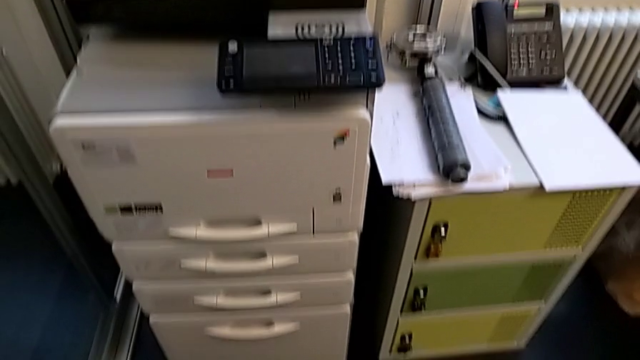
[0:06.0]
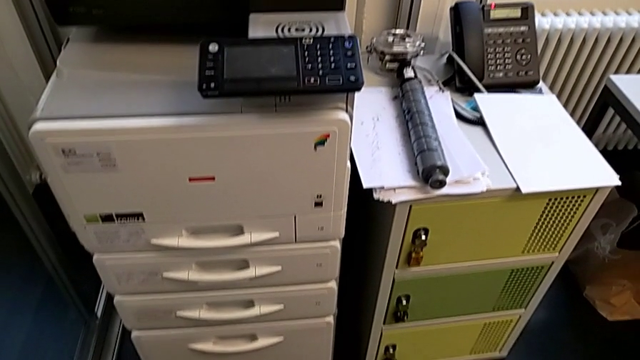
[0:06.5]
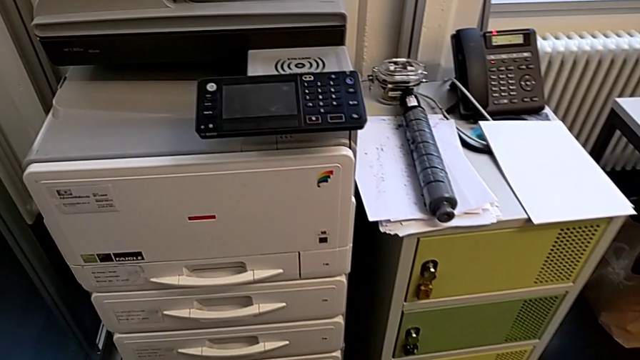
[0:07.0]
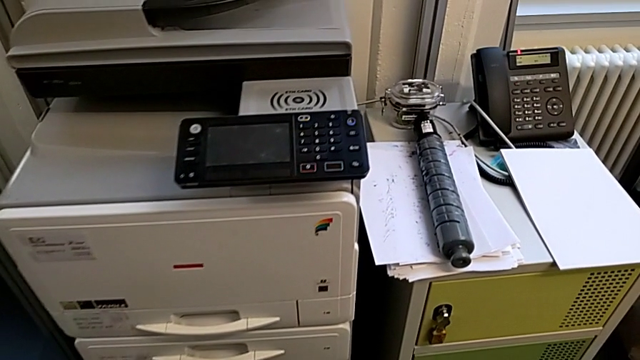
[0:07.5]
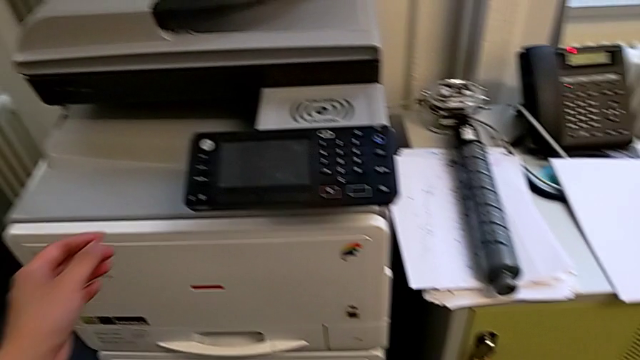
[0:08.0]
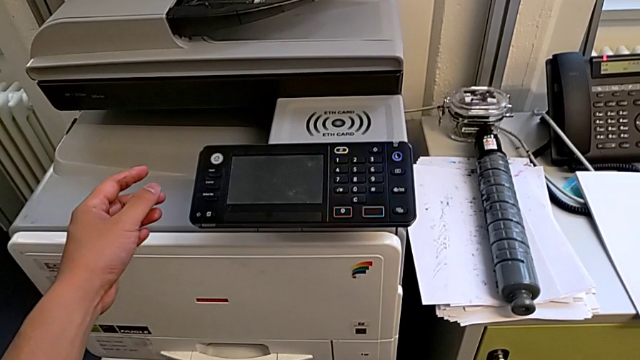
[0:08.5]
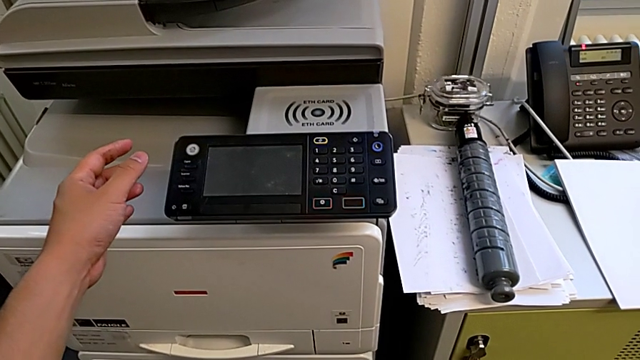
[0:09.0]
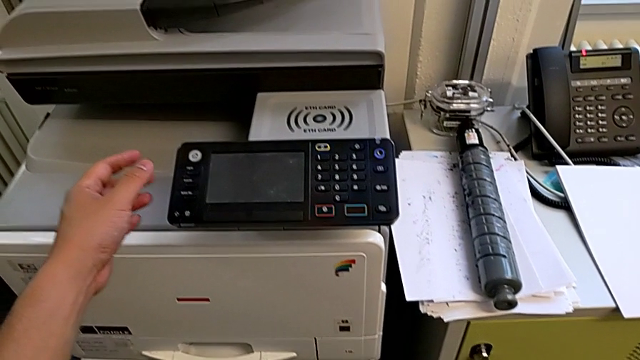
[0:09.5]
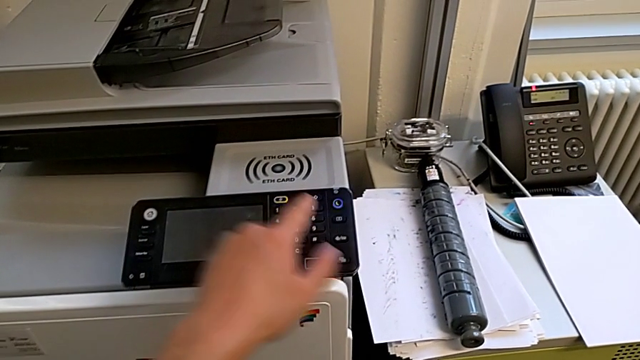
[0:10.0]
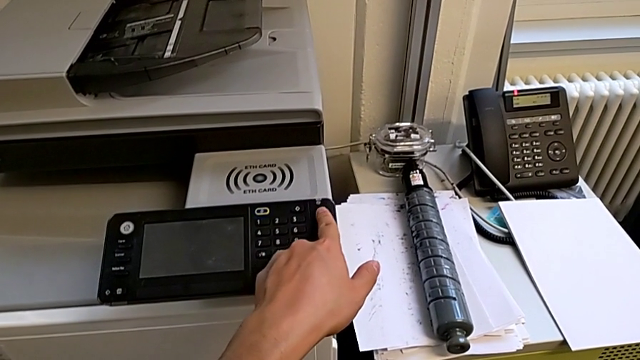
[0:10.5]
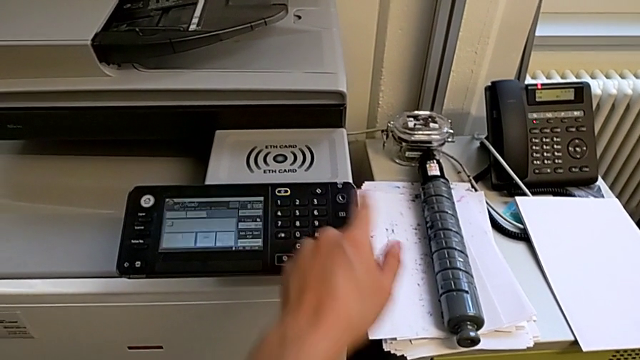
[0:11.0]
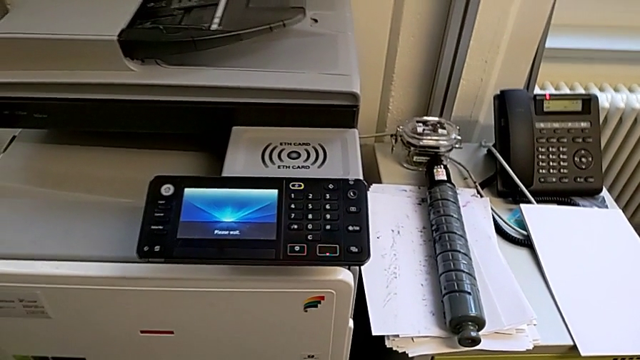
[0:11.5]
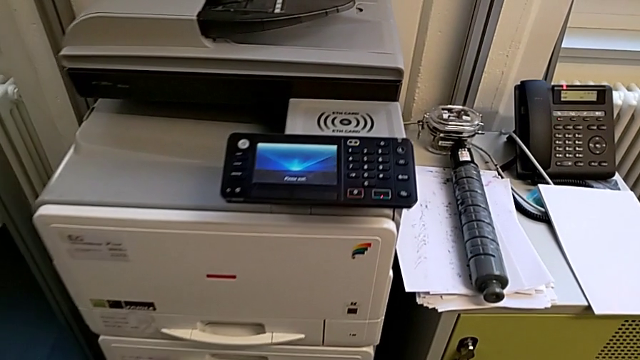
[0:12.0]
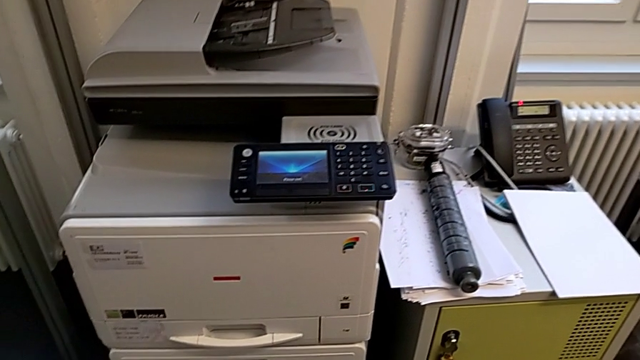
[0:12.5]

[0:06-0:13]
The camera wearer turns on the printer. They approach the printer, approach the purple button and press it.

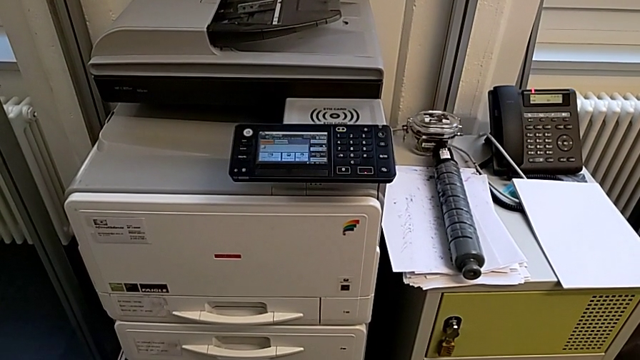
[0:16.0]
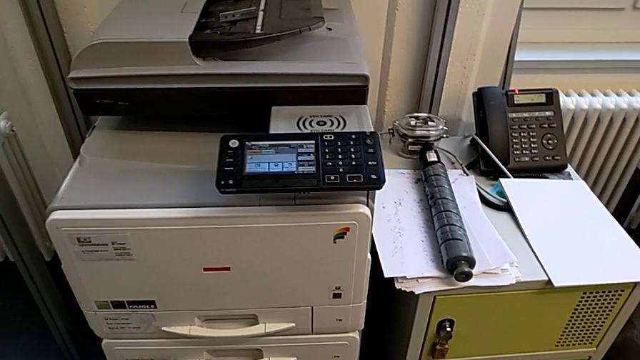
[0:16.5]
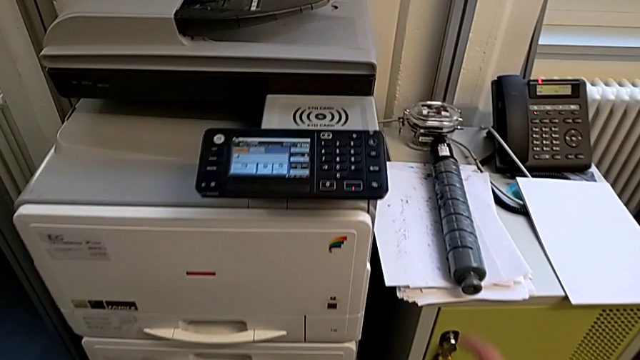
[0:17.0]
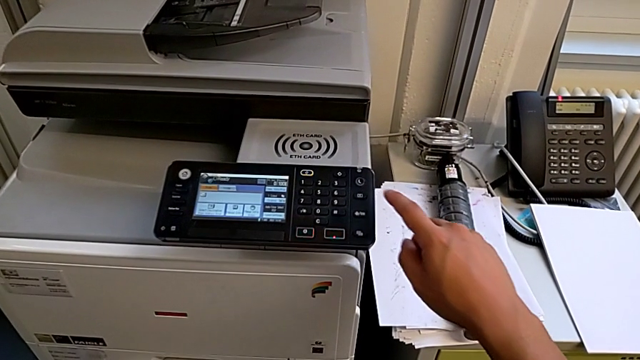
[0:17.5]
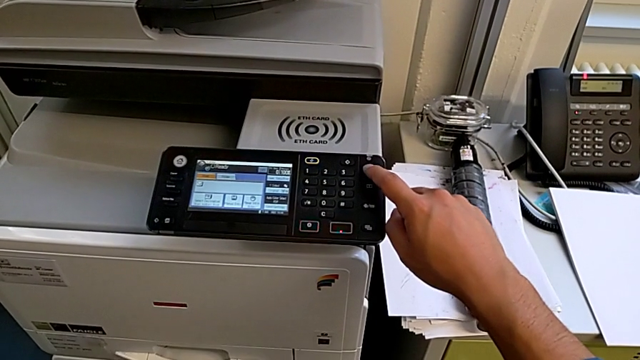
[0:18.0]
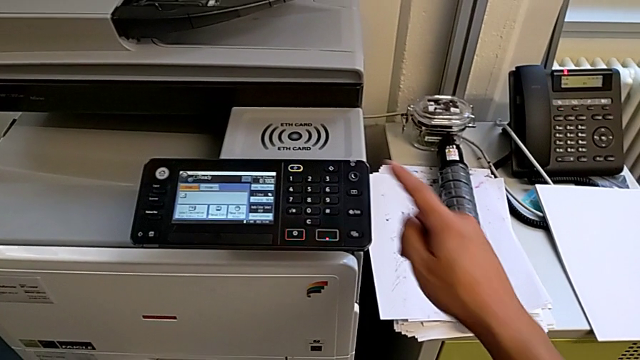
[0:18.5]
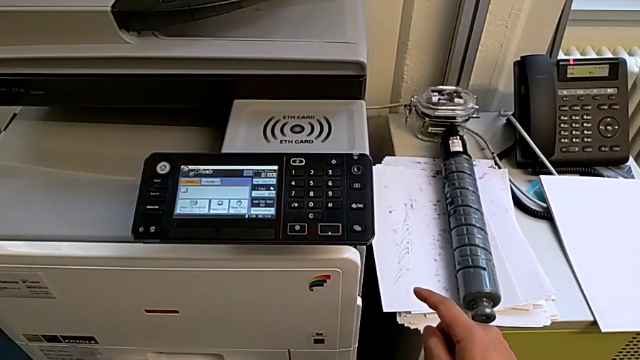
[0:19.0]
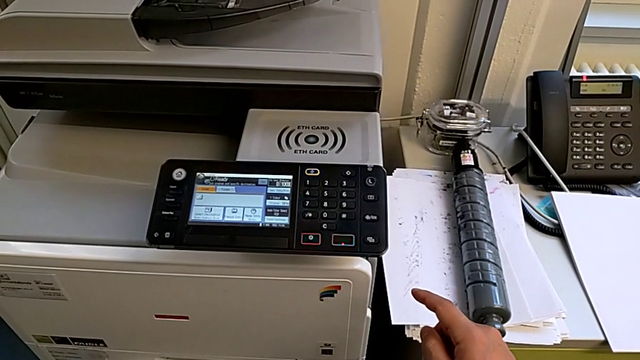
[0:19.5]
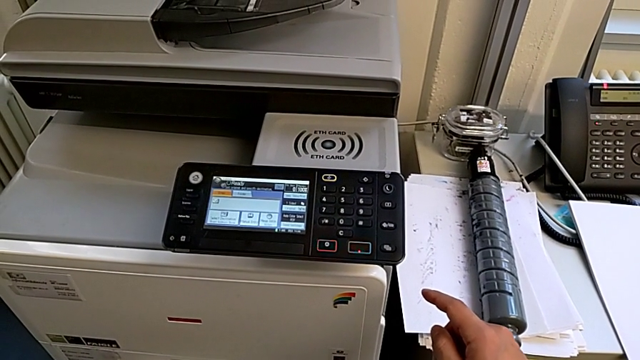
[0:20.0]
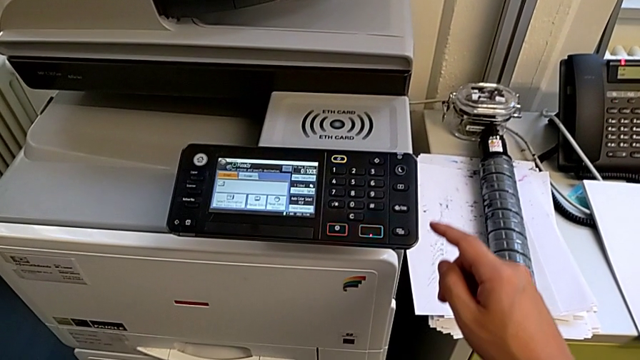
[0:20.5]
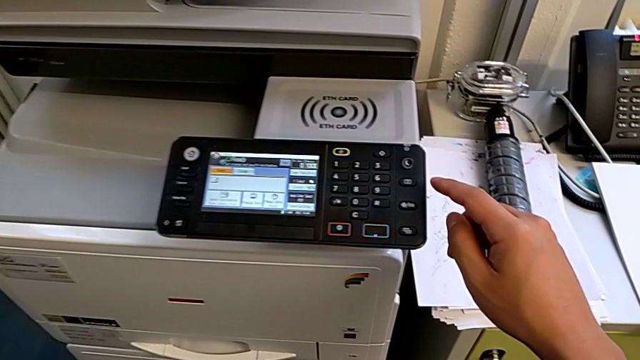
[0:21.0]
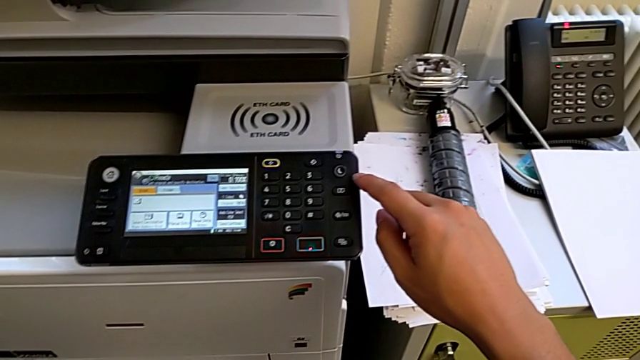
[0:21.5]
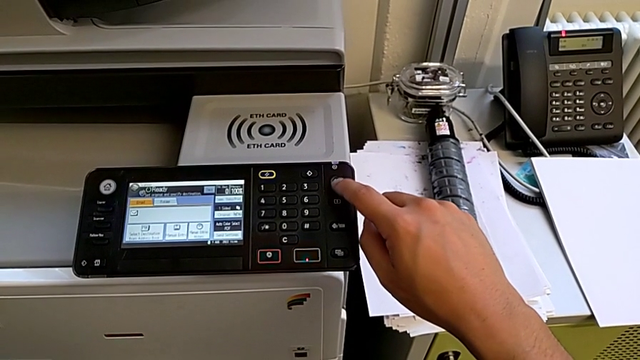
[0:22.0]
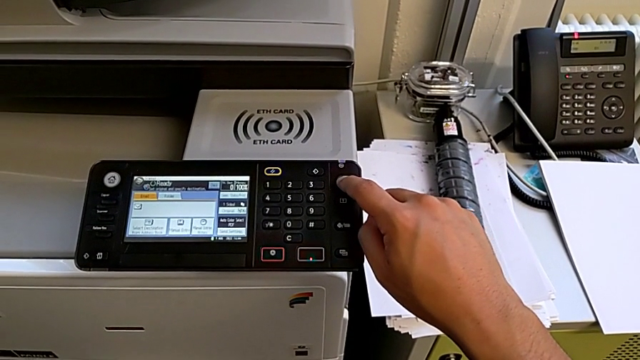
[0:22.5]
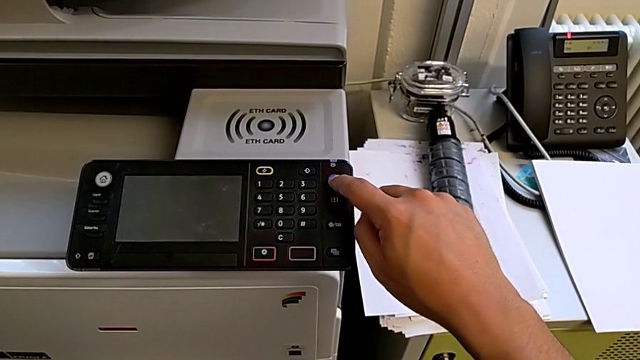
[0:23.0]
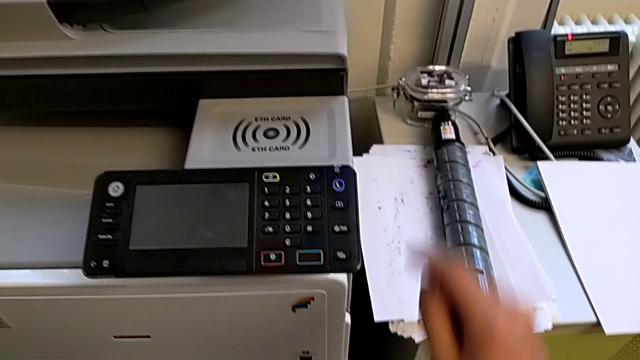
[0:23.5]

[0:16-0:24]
The camera wearer turns off the printer. They approach the printer, wrongly press the purple button, which does not work, approach the purple button and press it.

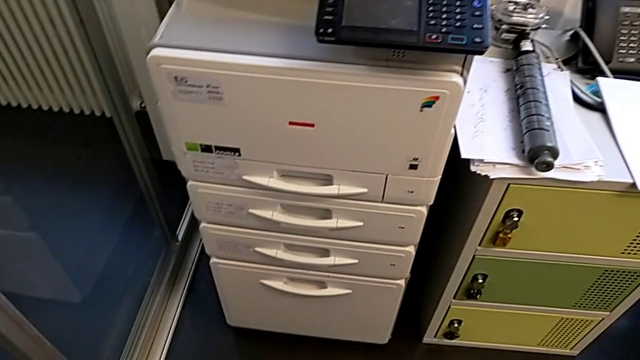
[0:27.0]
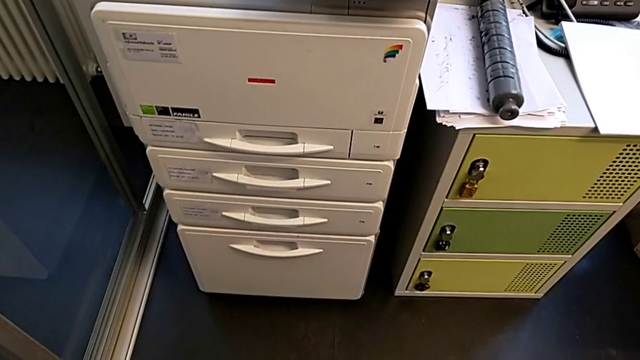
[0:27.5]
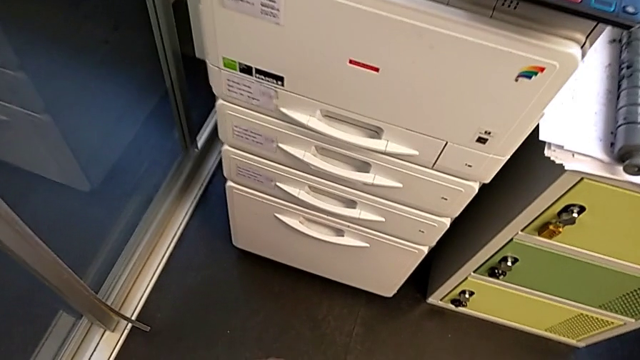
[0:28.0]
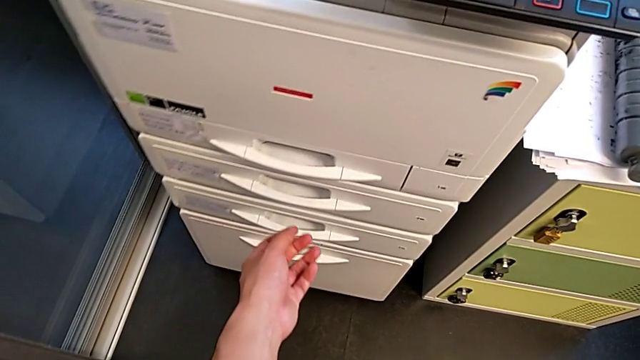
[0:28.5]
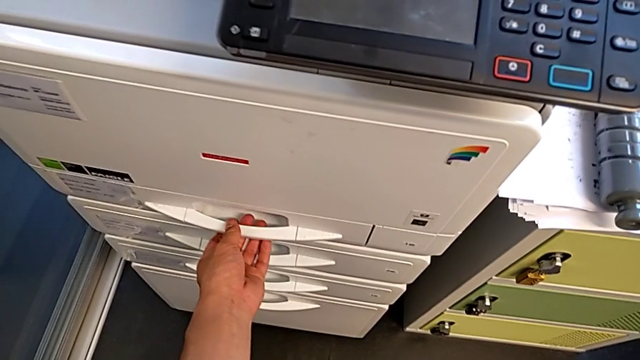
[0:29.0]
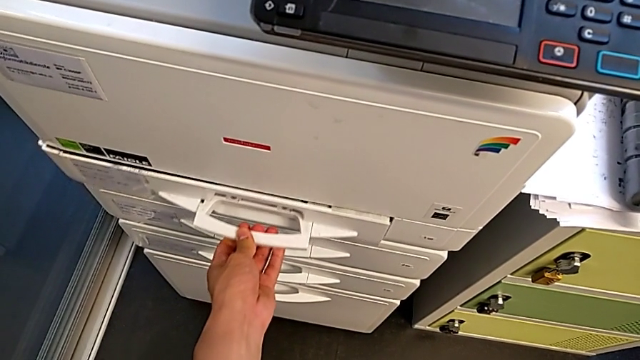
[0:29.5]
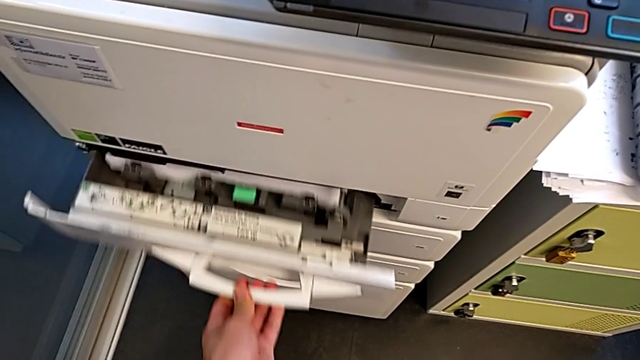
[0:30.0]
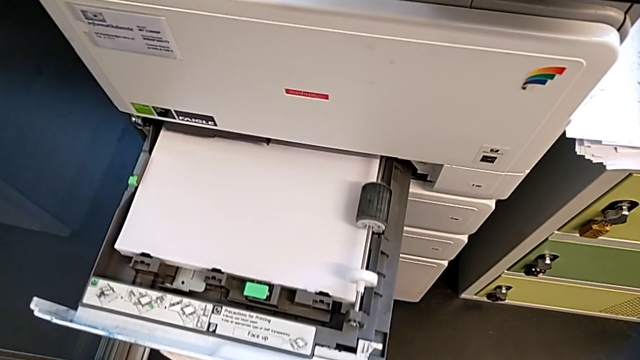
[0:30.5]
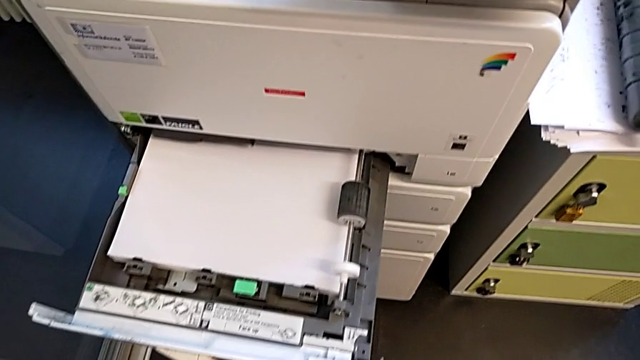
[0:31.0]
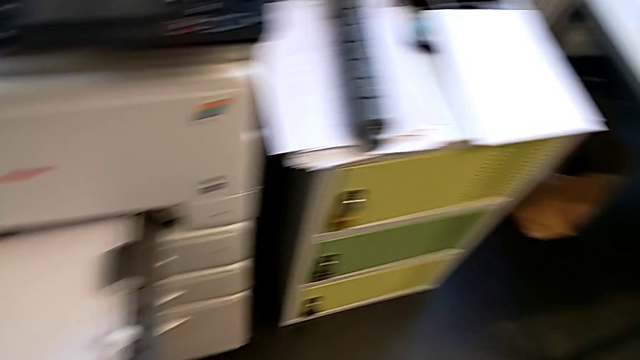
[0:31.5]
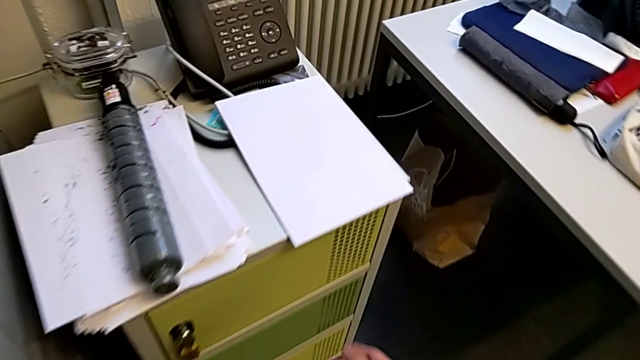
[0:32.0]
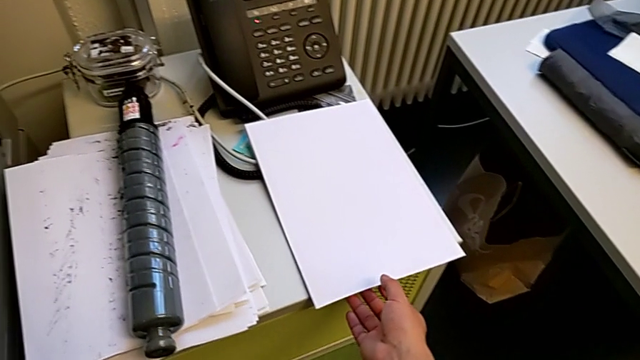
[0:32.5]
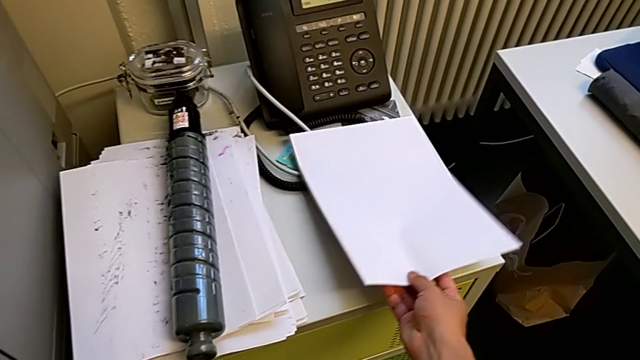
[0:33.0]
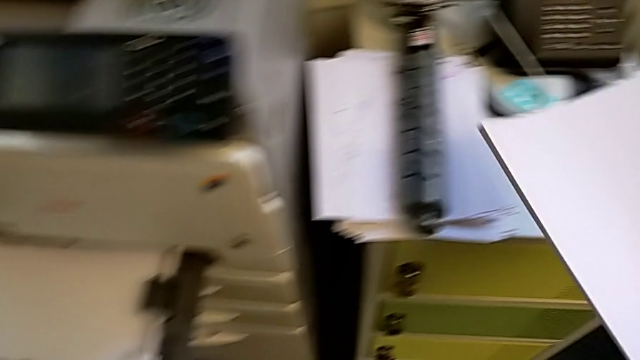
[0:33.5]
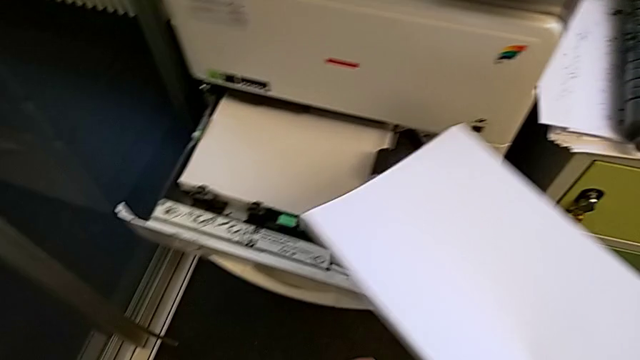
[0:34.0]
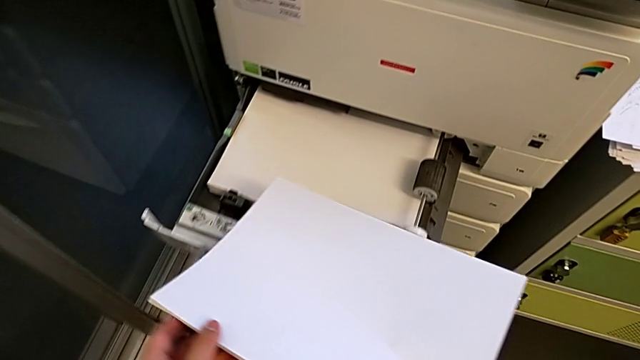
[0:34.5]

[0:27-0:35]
The camera wearer is loading the paper stack into the paper tray. They approach the paper tray, open it and grab the paper stack.
